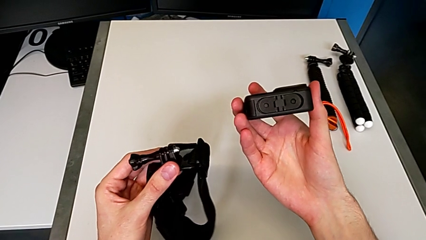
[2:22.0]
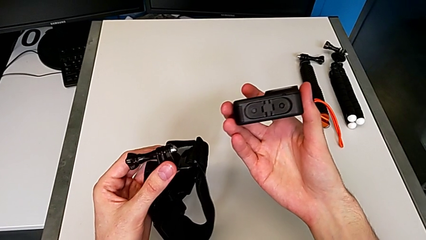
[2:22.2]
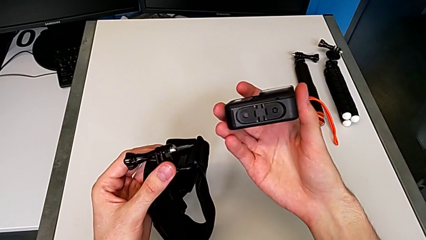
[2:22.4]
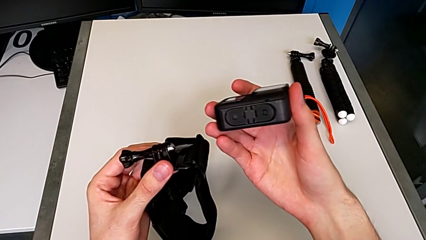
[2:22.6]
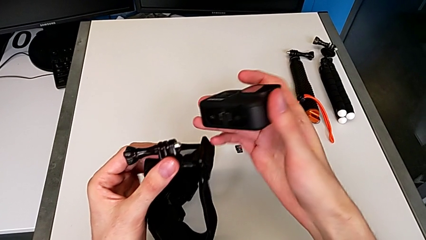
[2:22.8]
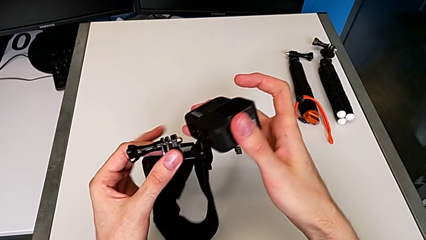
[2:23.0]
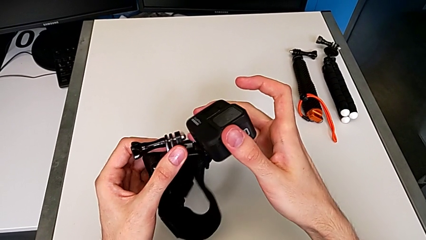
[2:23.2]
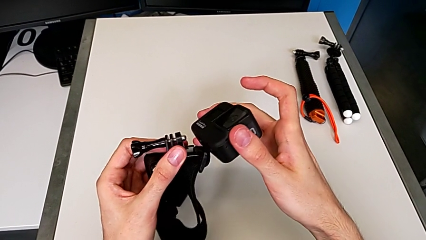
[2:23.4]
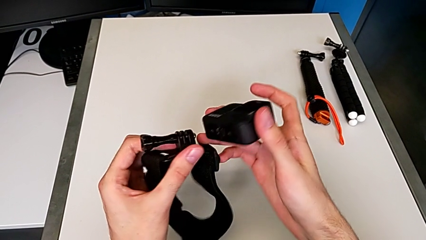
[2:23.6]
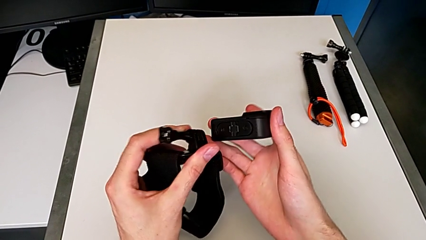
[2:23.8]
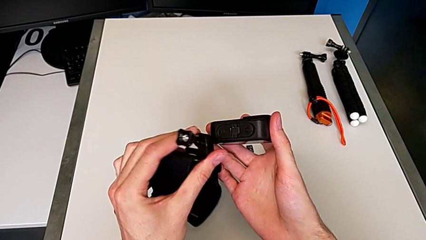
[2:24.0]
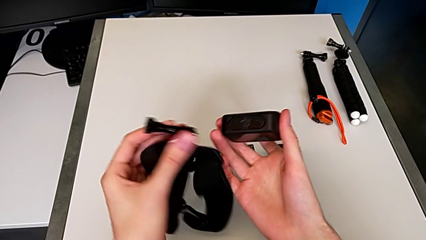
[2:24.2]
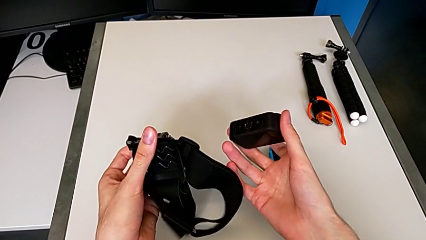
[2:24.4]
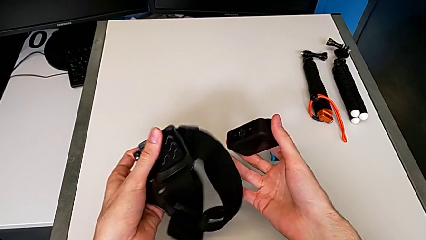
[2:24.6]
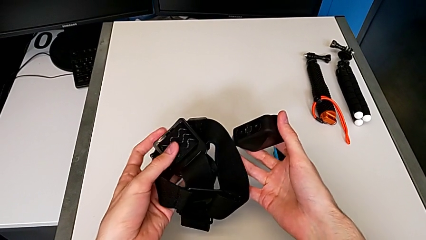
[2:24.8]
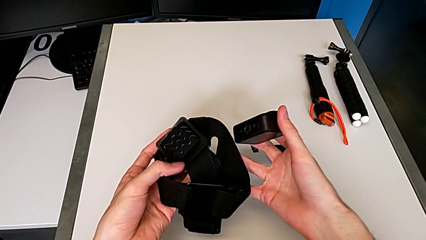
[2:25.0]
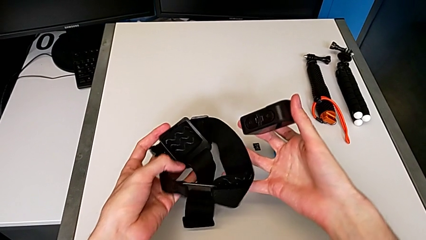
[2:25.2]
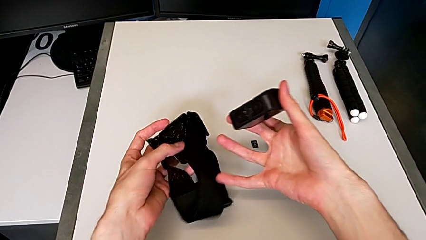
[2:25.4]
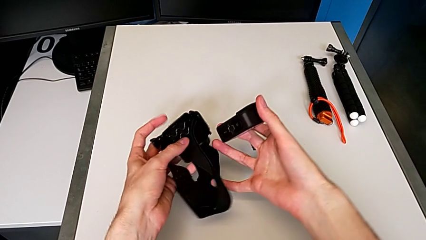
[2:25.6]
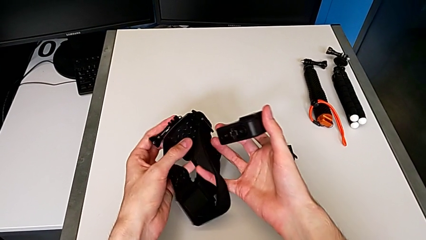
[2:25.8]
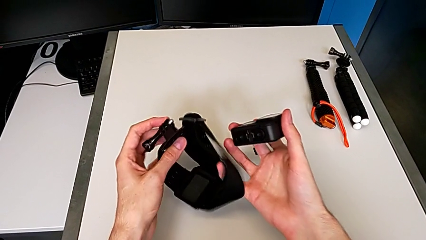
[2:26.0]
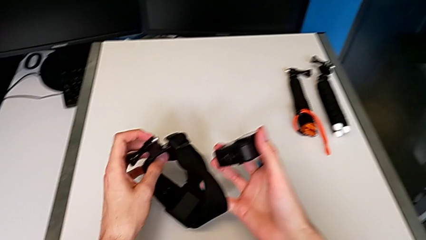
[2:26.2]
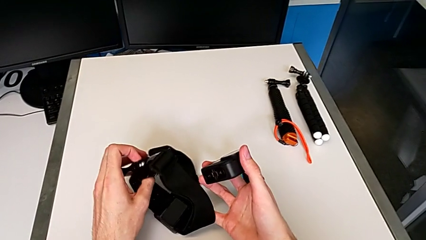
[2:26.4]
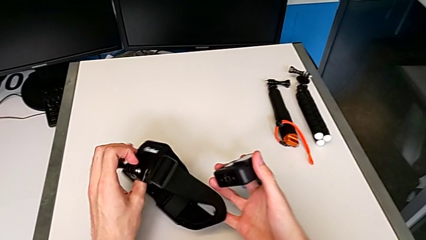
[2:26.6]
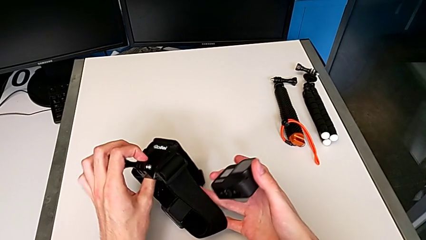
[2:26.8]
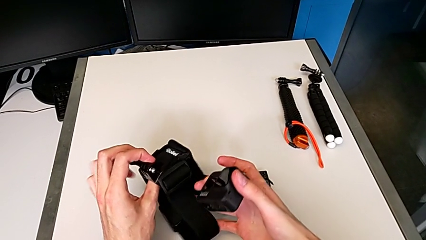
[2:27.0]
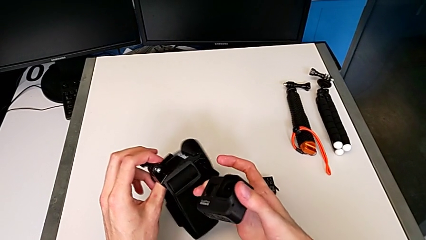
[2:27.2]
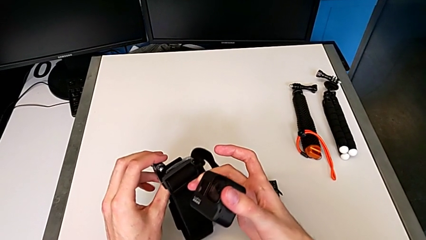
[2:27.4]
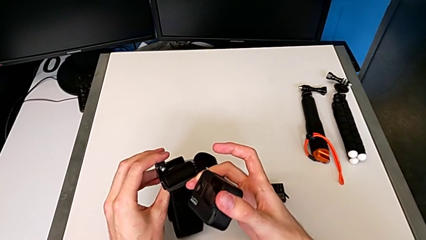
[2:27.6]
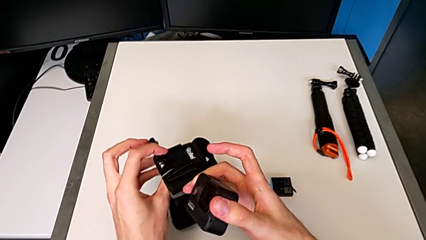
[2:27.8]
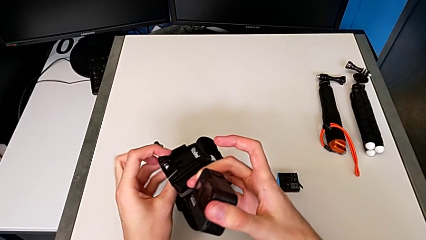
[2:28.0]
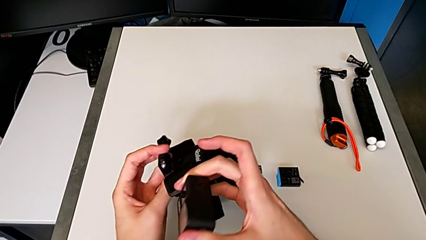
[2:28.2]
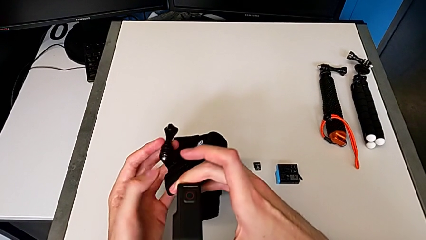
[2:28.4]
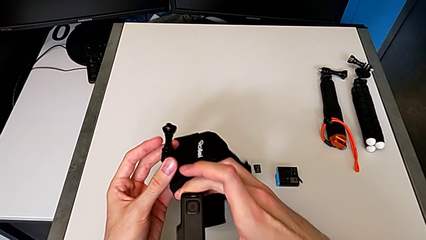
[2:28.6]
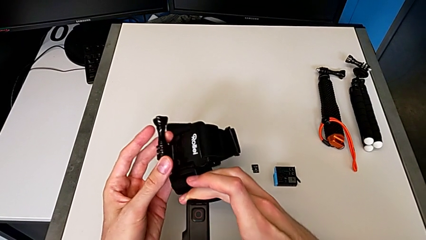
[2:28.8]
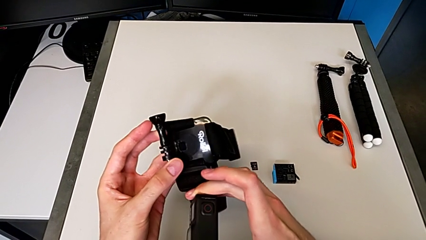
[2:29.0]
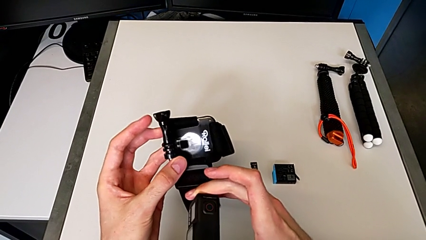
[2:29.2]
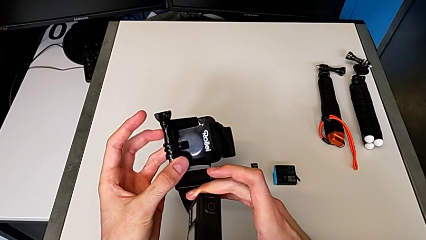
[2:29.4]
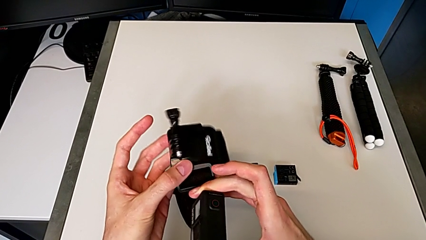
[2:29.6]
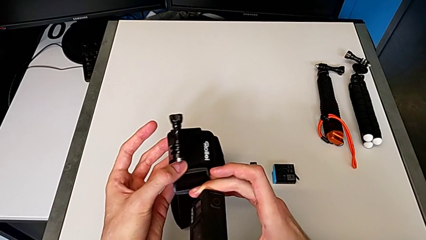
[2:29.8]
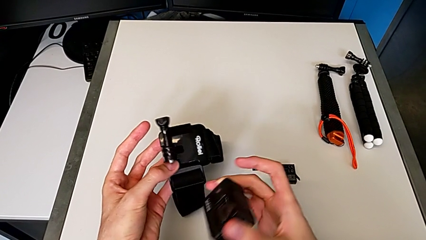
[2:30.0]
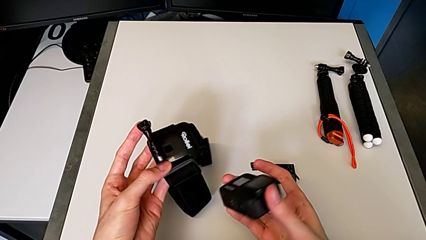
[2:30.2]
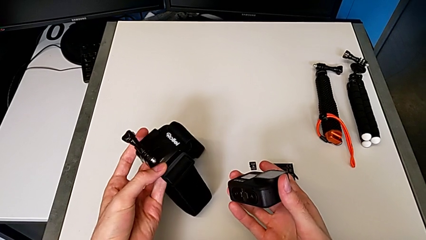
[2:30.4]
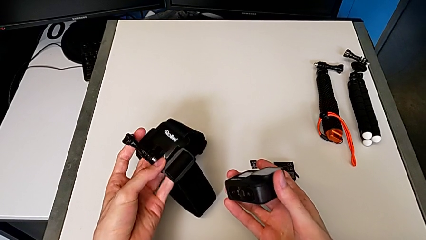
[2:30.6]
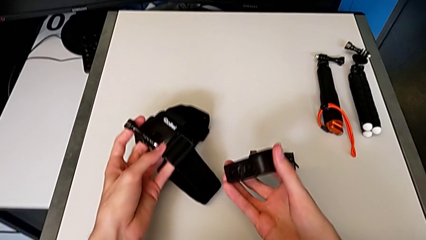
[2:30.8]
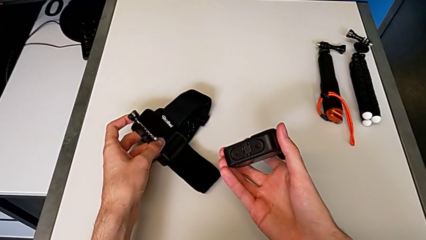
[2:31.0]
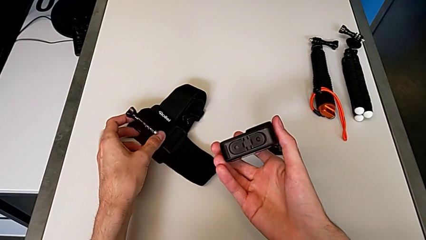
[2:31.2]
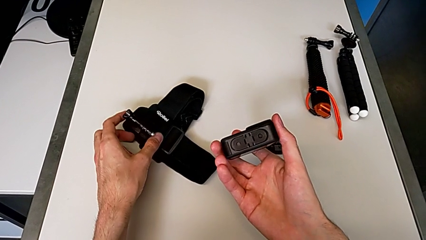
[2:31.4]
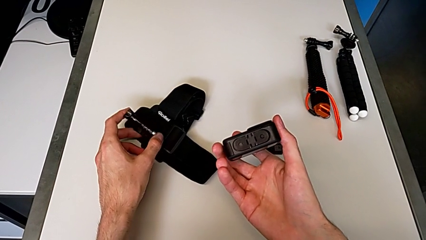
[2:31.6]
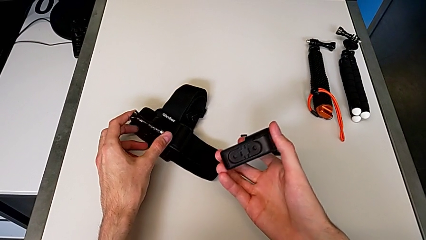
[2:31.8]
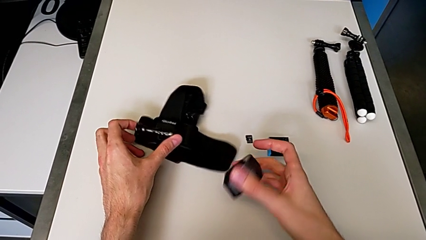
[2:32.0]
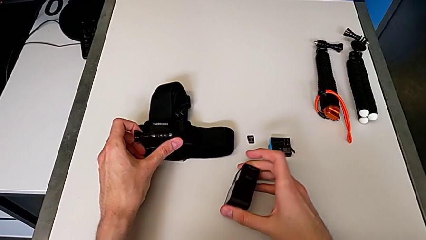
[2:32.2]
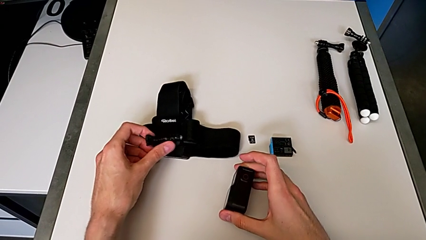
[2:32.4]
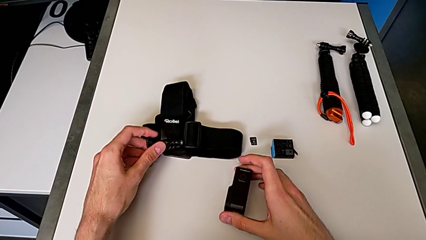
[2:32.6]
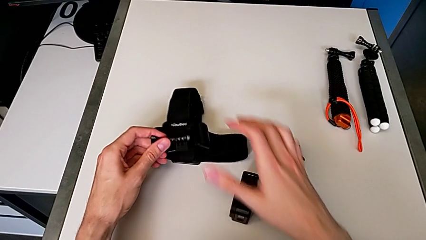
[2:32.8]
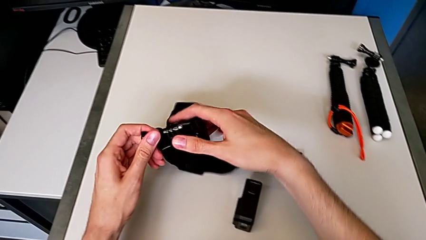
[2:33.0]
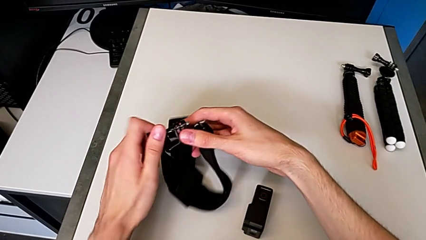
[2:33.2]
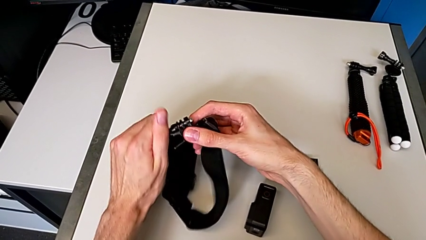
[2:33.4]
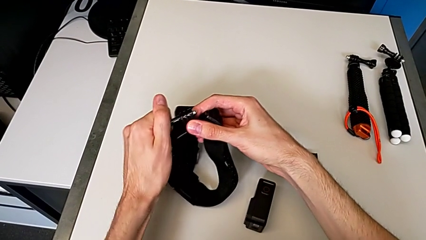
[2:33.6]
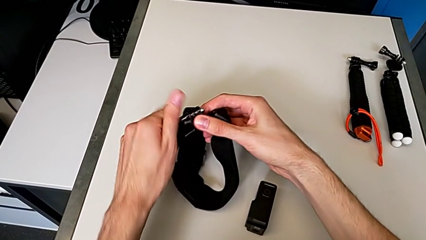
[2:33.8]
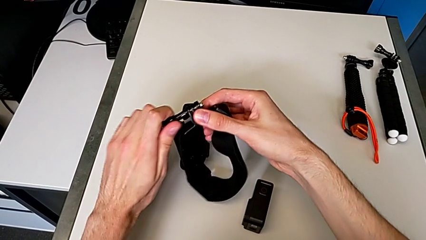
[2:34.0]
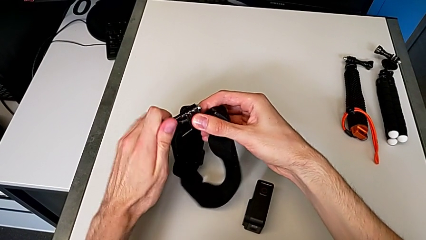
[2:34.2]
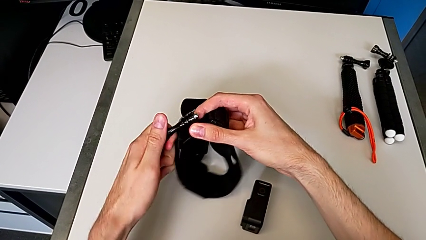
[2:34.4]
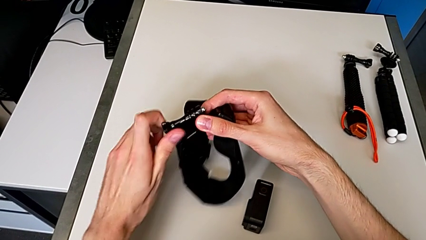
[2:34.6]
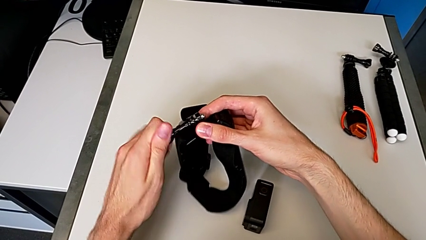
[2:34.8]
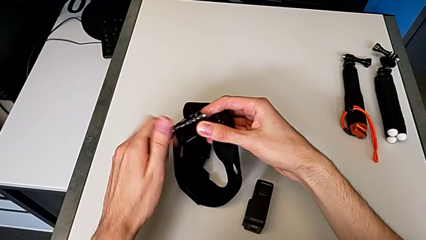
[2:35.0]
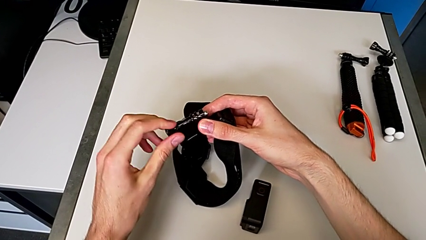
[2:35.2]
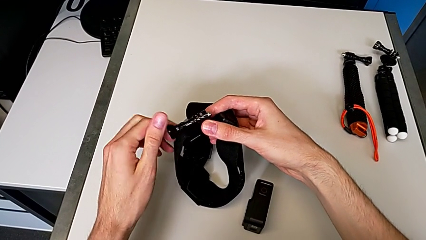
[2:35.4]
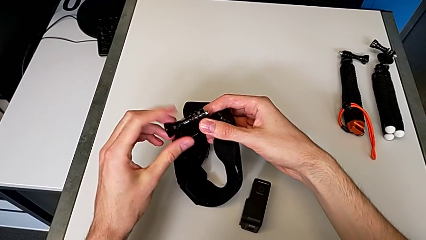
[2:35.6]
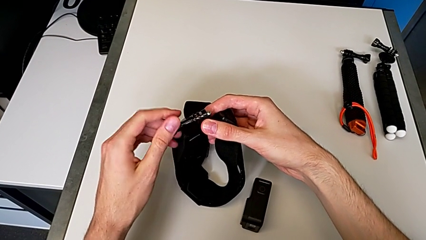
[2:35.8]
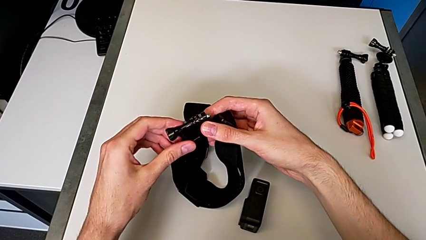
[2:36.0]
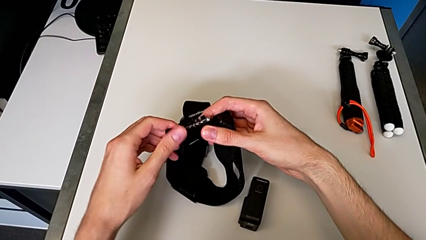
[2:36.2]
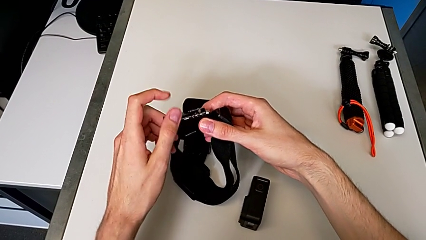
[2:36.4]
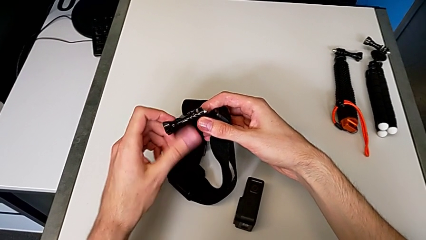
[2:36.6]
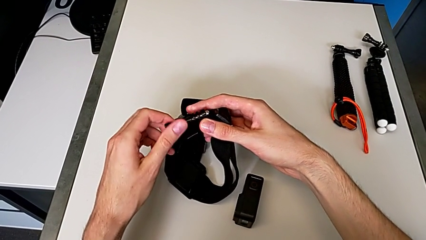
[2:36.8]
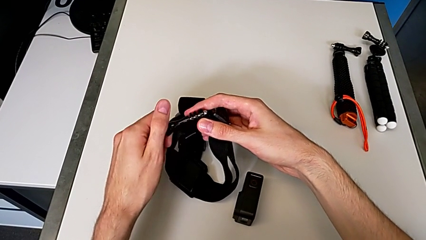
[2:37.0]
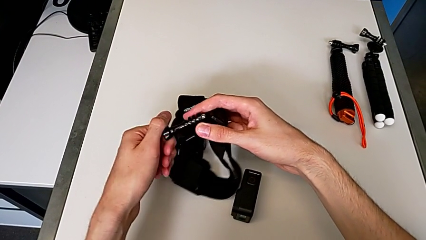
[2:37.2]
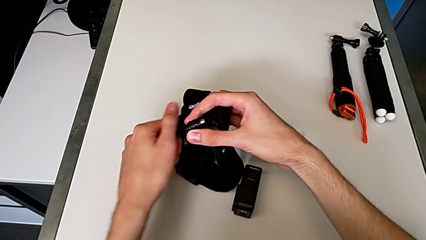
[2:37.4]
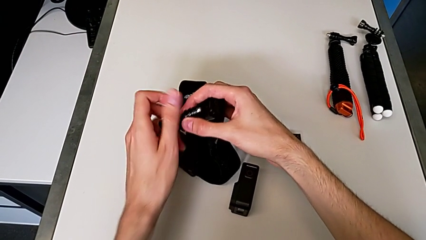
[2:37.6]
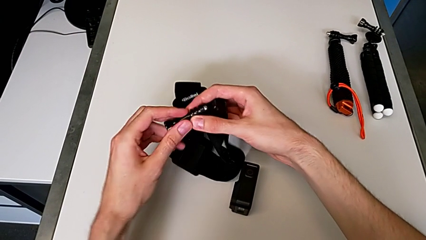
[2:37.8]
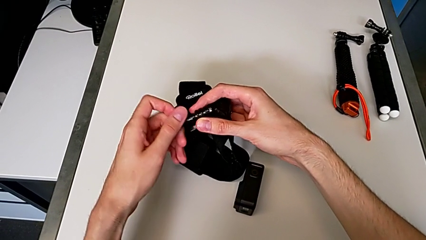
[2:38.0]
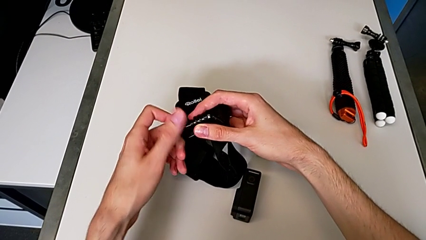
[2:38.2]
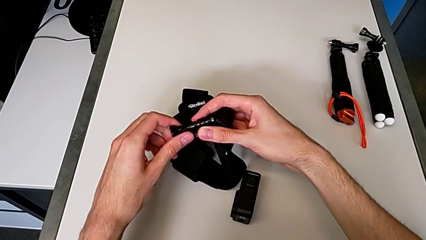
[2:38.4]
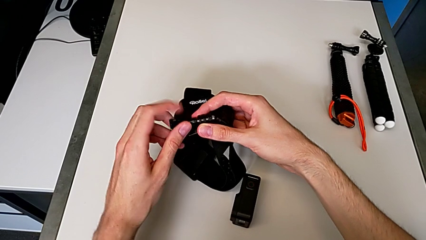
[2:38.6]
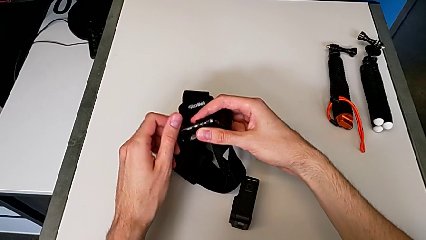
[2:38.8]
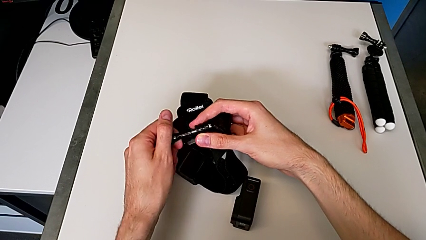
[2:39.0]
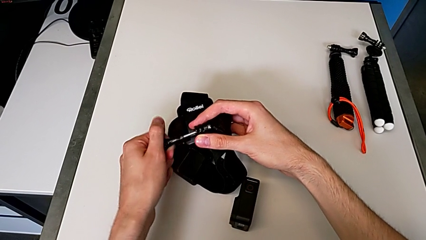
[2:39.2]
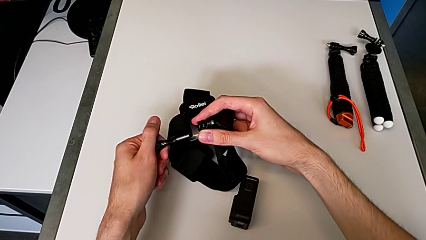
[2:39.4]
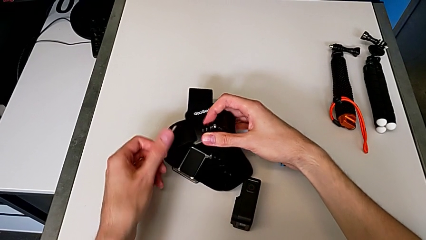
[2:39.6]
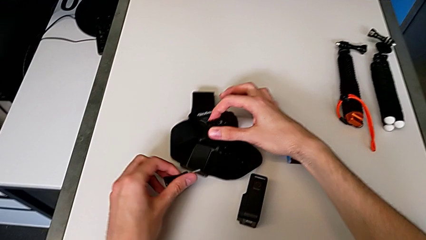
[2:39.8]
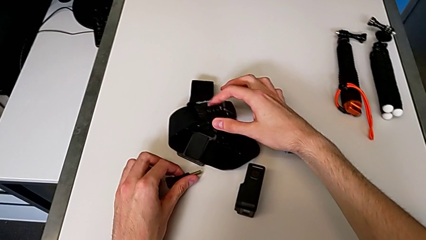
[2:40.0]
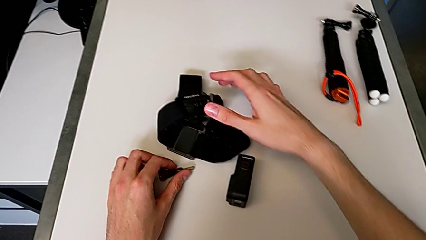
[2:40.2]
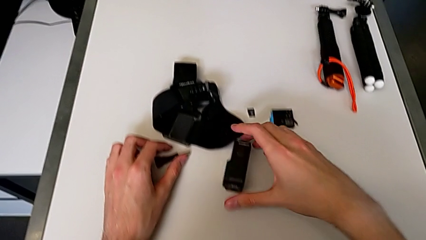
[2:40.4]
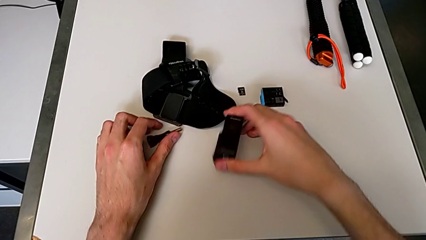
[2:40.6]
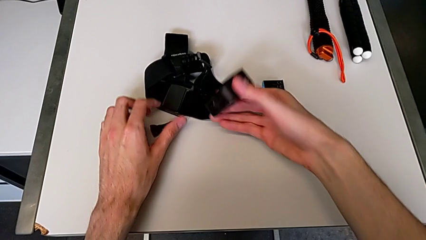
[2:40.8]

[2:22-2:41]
The camera wearer is inserting their strap onto the GoPro. They keep grabbing the black GoPro and unscrew the black screw.
